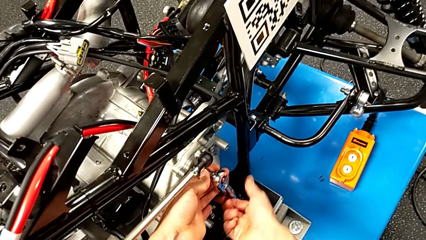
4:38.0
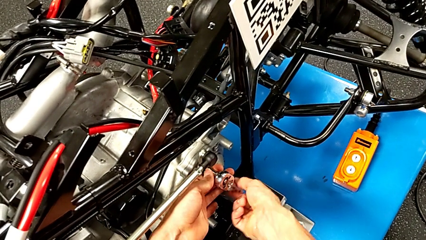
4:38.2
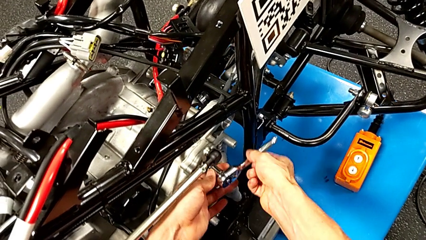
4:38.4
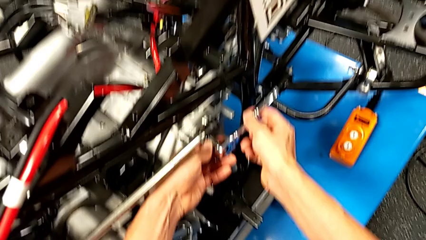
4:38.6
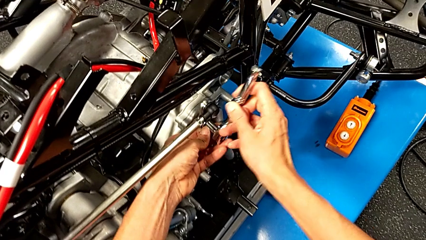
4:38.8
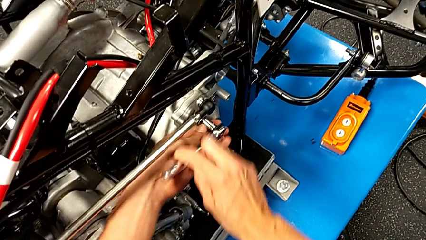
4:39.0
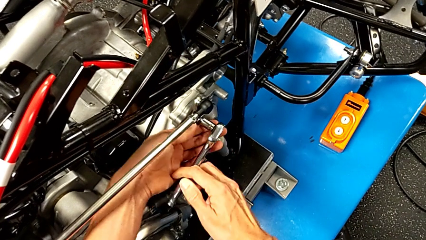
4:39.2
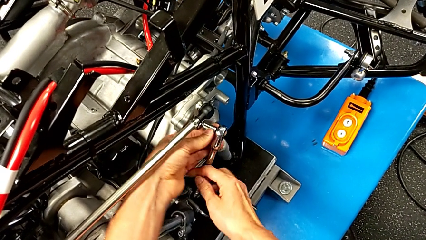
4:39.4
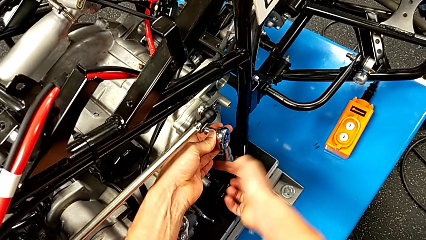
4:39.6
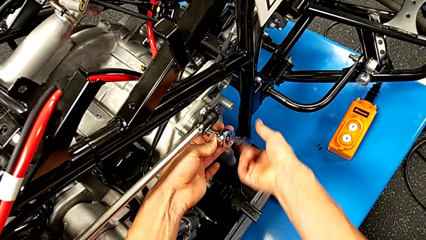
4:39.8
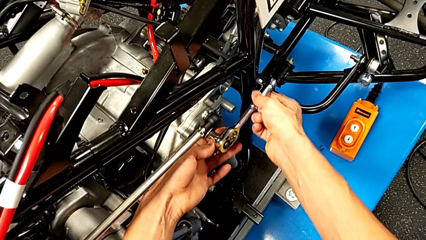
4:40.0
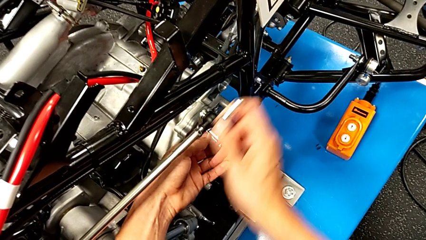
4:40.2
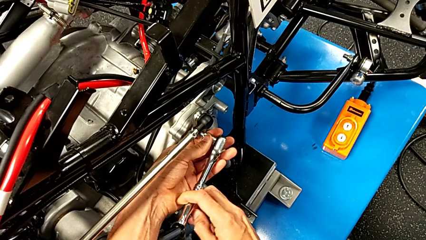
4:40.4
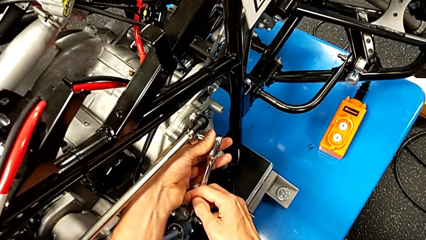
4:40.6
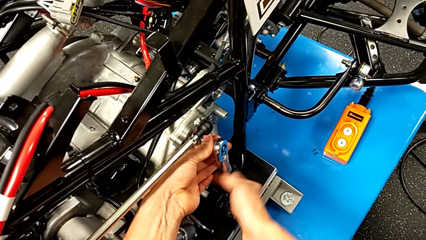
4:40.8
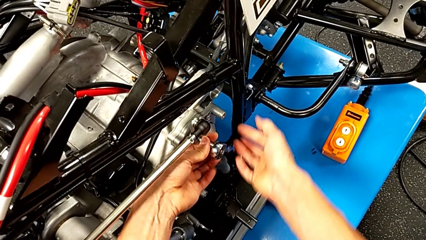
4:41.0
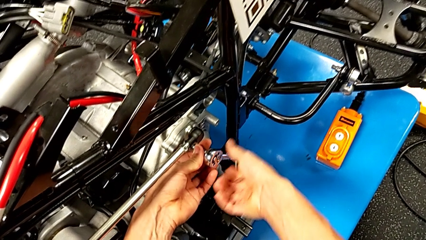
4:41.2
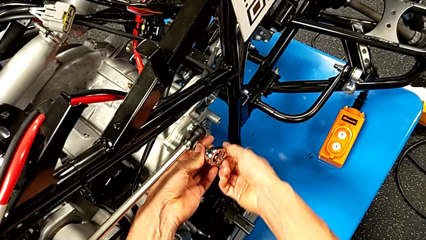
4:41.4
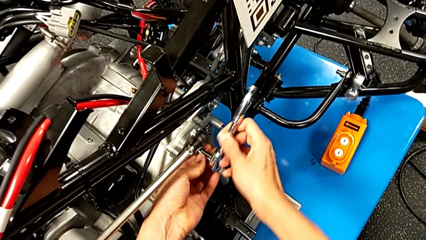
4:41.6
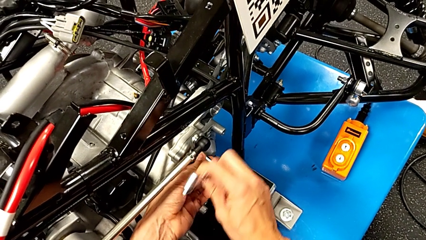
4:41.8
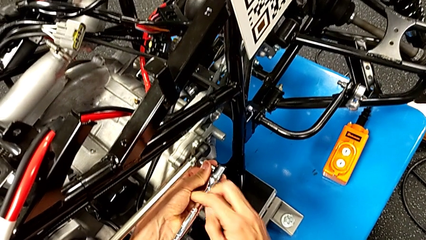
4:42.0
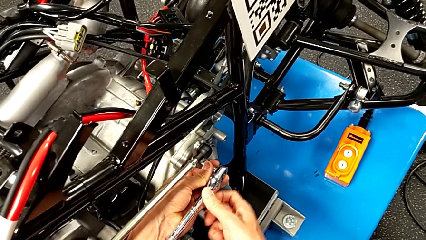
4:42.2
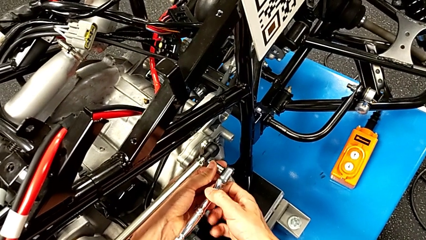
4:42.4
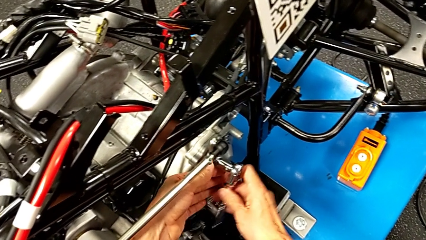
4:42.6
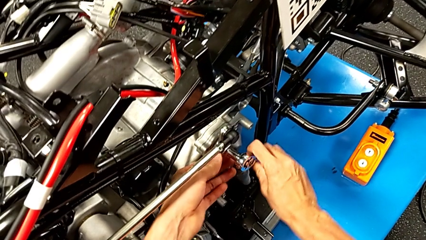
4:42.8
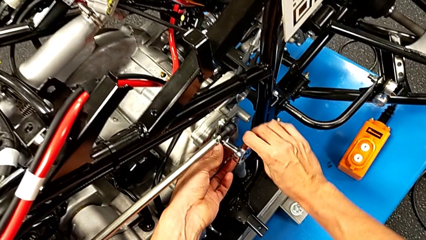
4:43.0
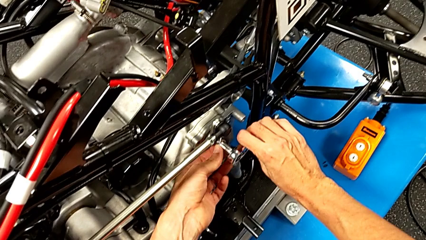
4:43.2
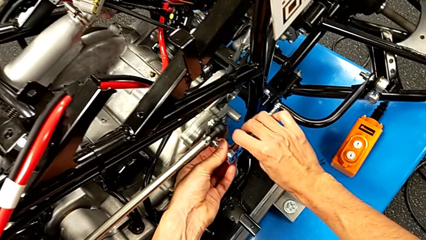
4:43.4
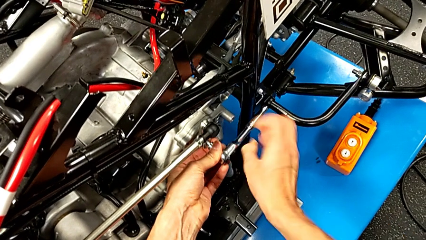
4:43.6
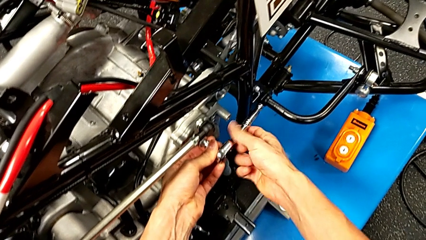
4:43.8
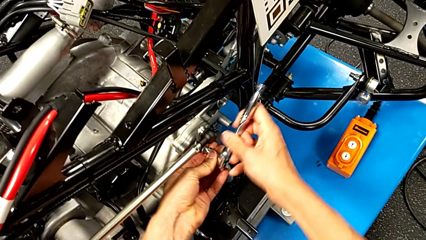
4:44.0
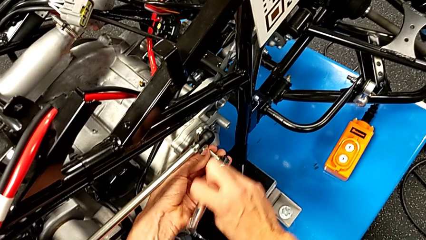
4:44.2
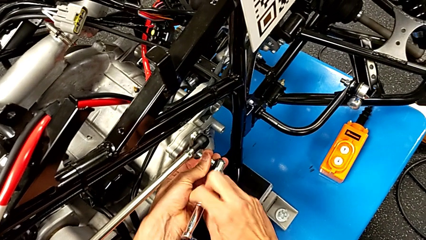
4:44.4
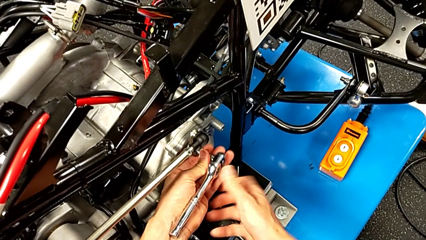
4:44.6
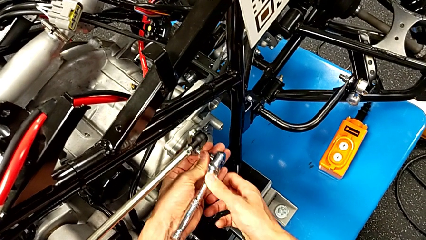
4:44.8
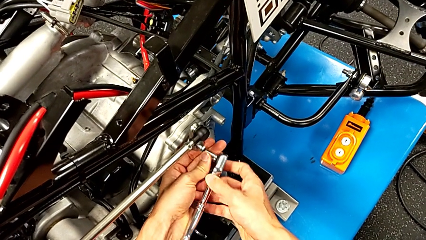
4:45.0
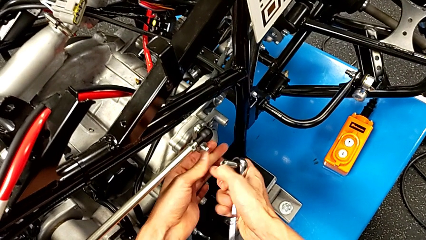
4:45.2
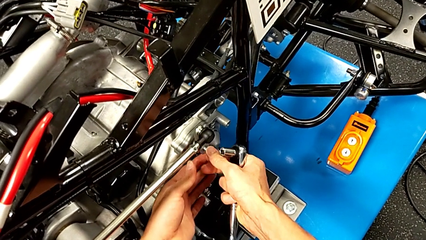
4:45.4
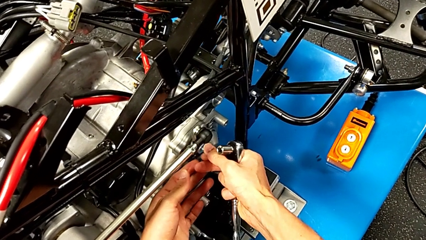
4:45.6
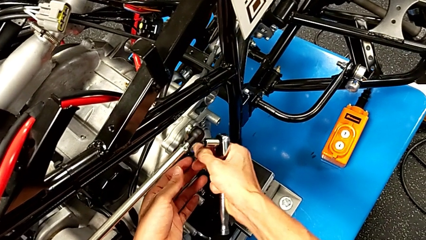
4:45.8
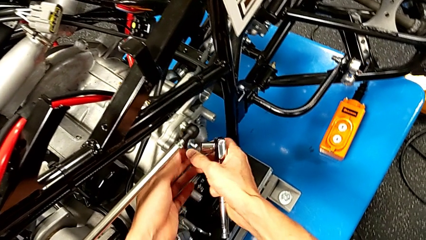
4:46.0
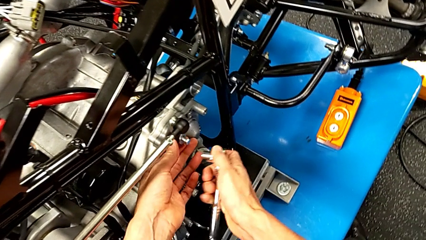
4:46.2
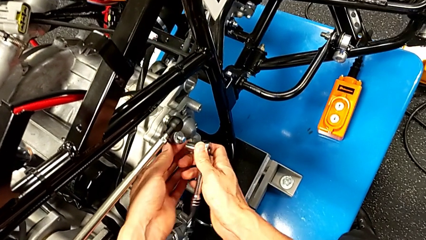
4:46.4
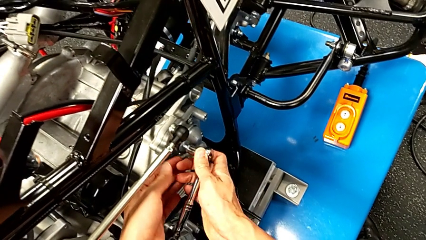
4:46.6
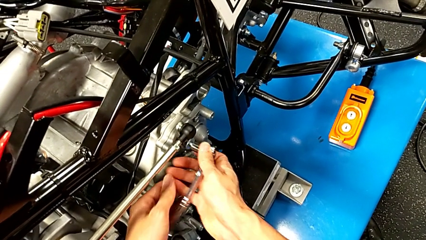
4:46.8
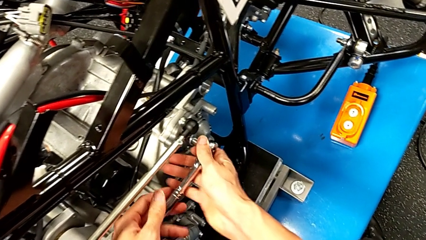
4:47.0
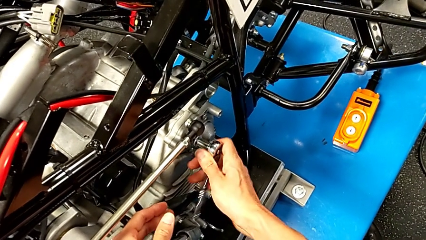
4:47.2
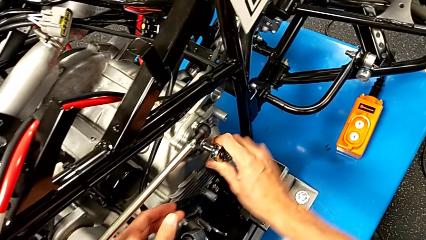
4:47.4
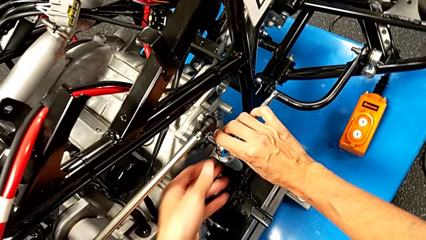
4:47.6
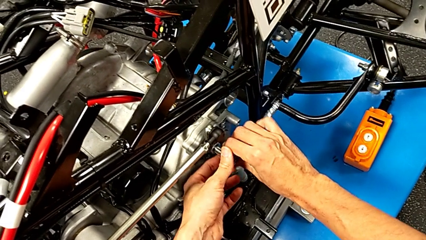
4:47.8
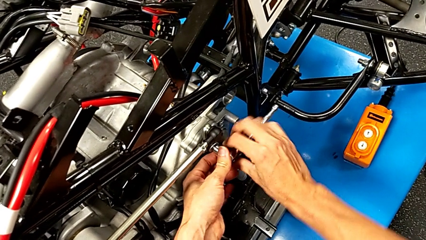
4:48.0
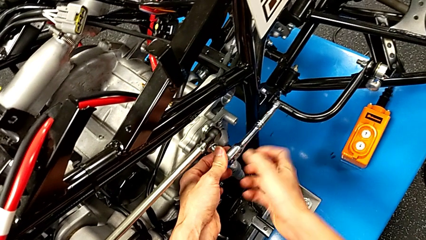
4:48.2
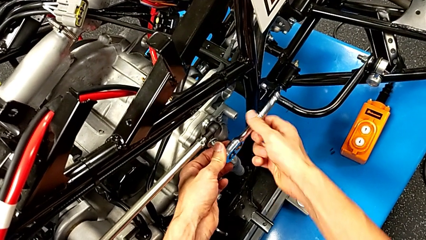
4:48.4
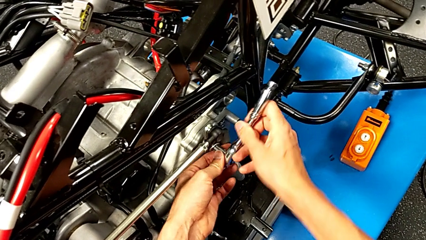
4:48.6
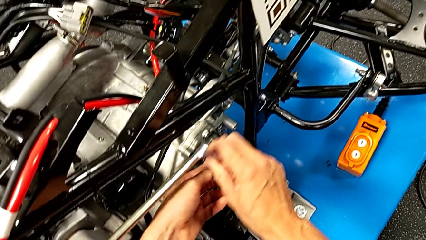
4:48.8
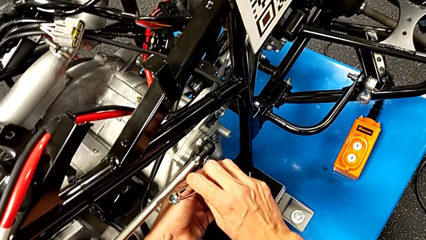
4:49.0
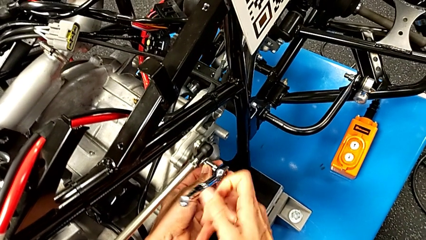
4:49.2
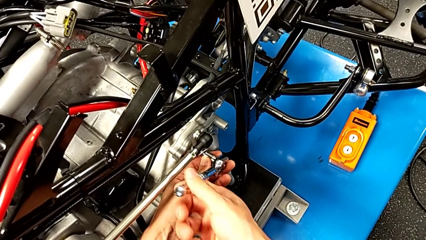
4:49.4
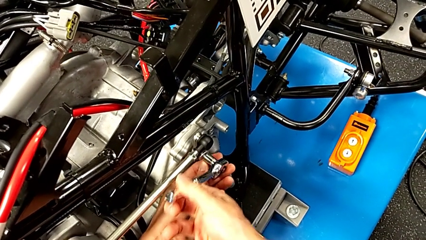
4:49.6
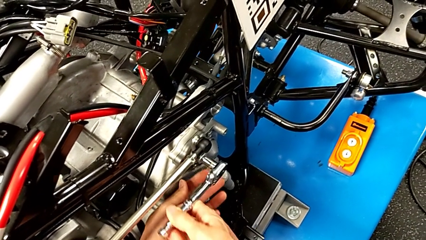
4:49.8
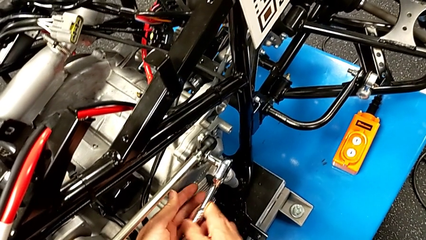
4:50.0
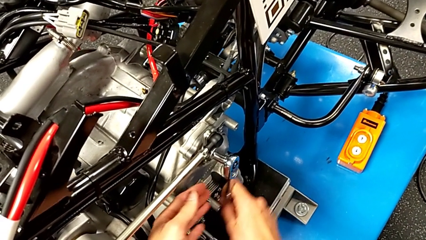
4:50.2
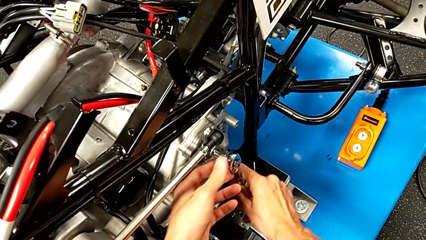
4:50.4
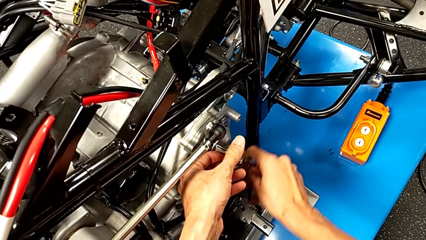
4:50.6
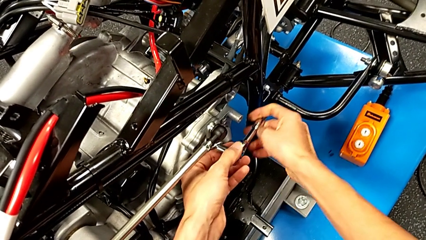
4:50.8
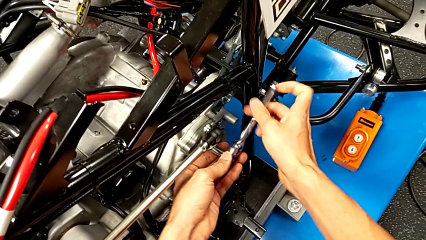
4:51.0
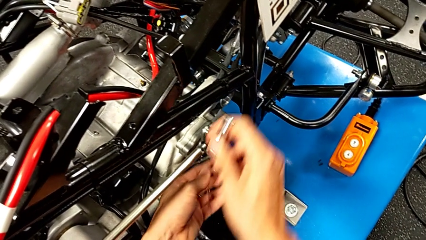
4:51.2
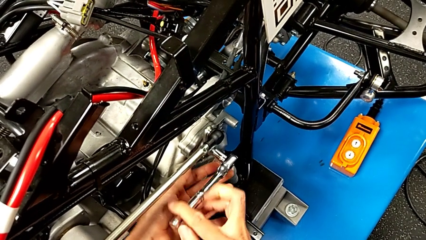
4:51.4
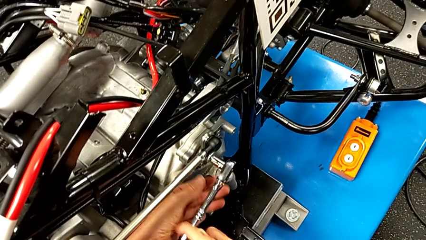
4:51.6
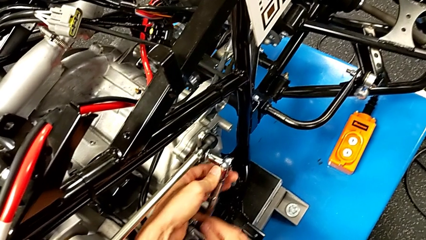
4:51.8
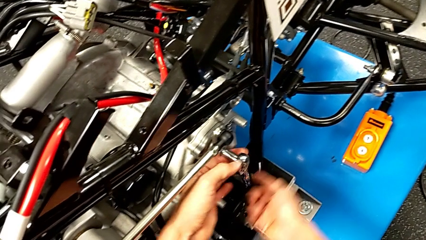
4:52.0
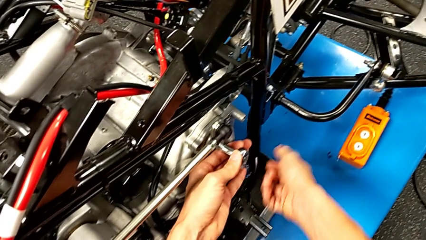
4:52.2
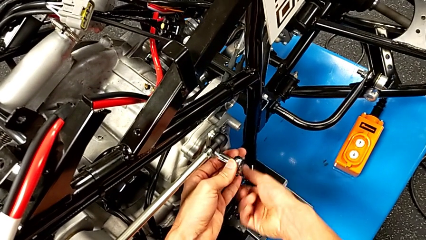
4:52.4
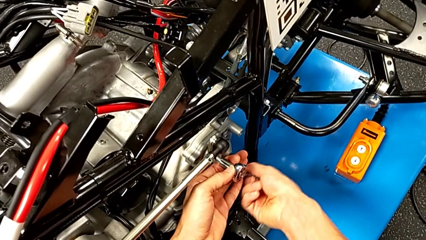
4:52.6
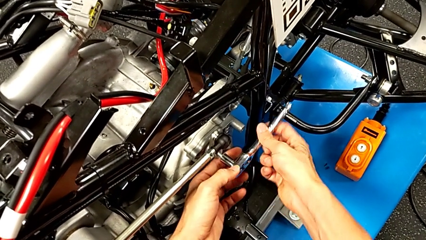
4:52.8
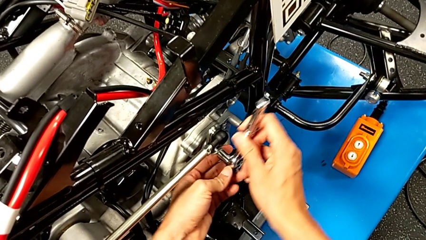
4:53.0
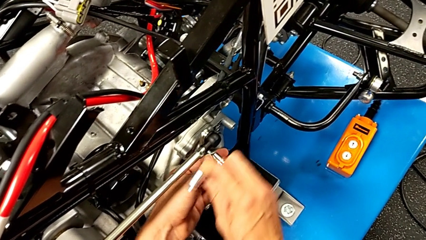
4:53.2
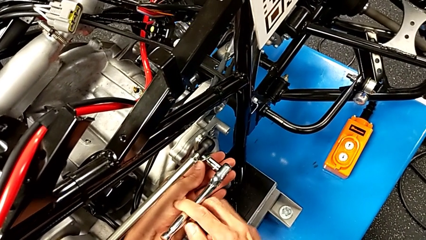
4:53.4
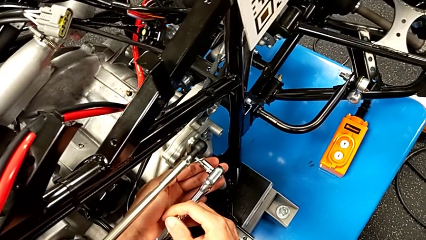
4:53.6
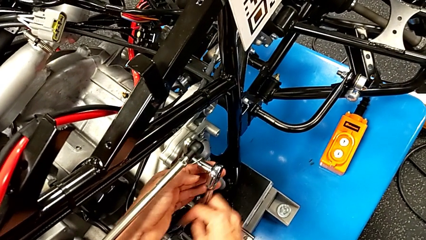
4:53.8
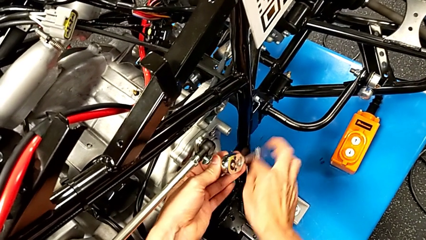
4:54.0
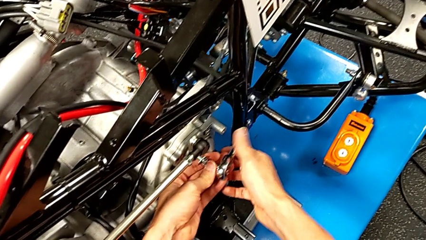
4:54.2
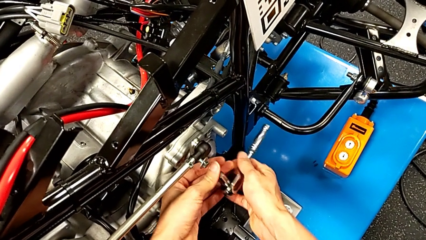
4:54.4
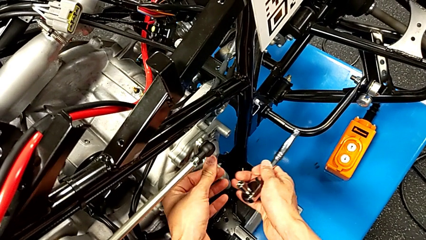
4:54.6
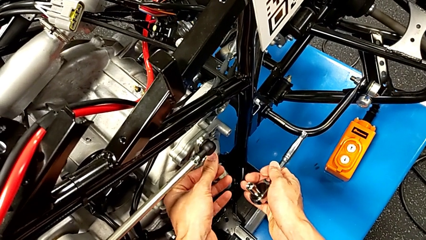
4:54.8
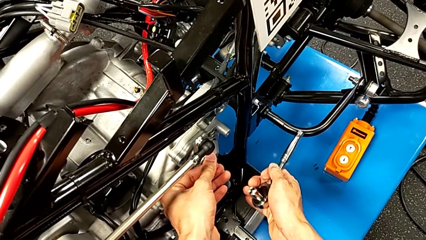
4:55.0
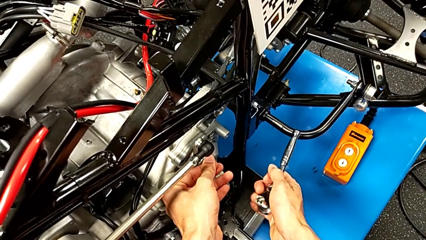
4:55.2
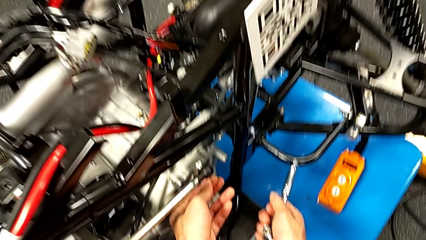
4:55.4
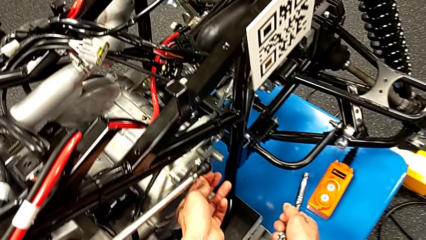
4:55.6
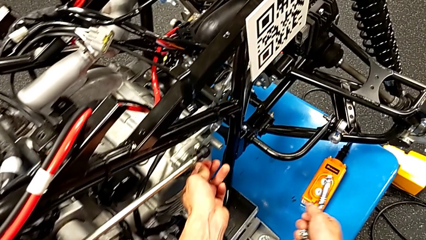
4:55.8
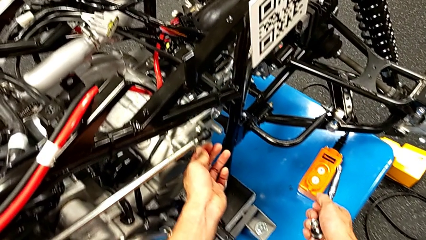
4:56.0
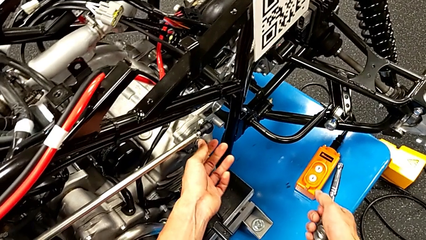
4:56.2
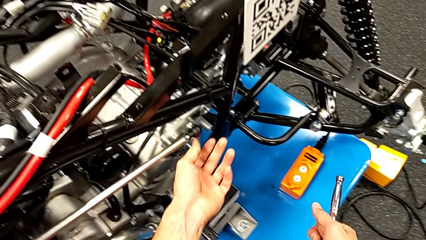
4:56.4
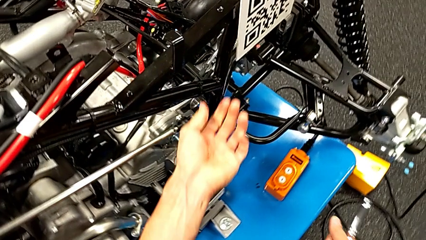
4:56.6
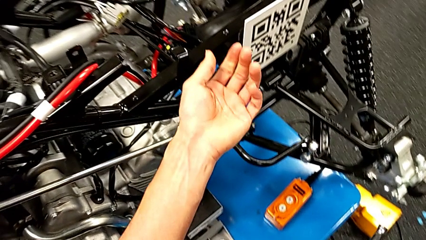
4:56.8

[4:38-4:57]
The camera wearer is unscrewing the shift arm. They keep unscrewing the bolt, withdraw the ratchet, inspect the bolt, insert the ratchet, unscrew the bolt, withdraw the ratchet and inspect the bolt.
